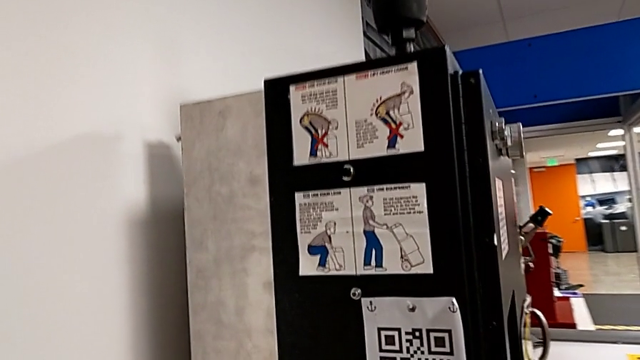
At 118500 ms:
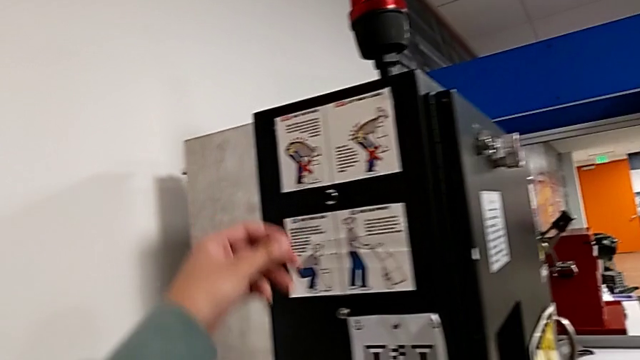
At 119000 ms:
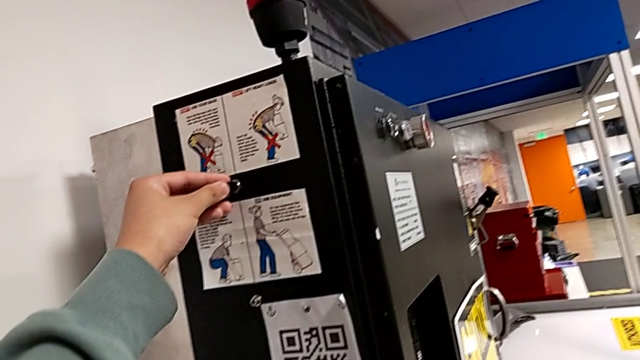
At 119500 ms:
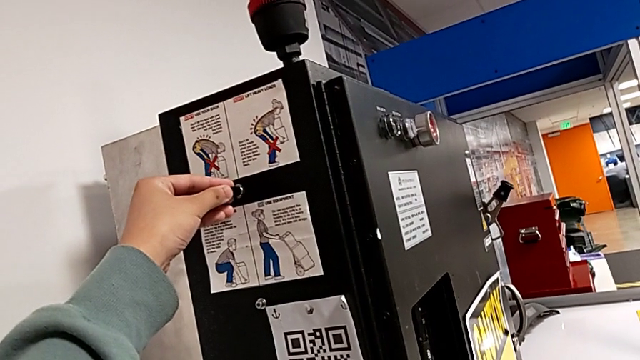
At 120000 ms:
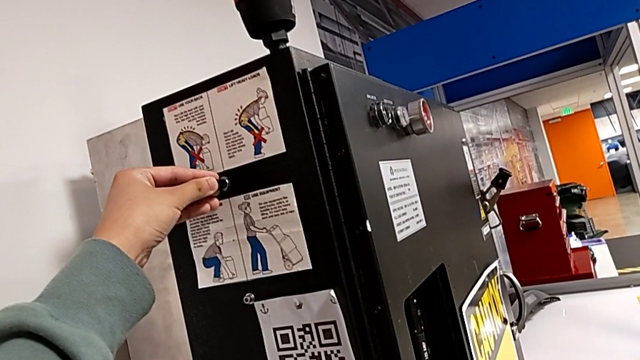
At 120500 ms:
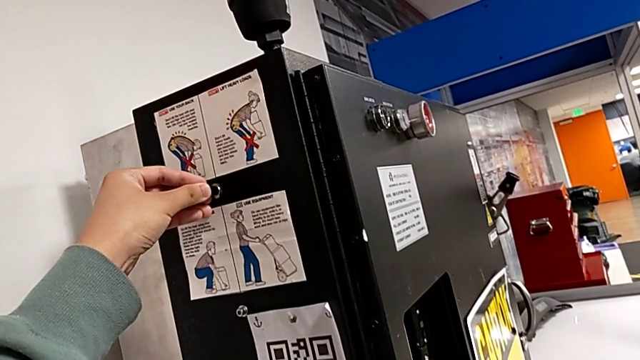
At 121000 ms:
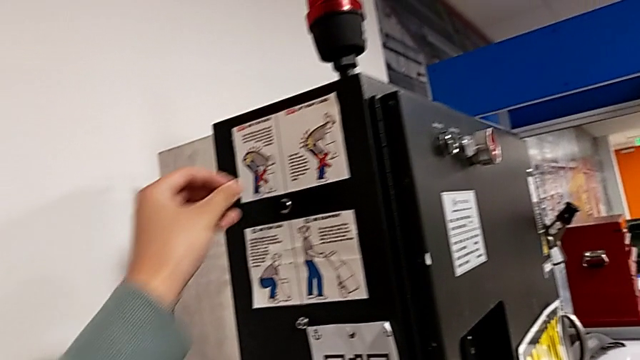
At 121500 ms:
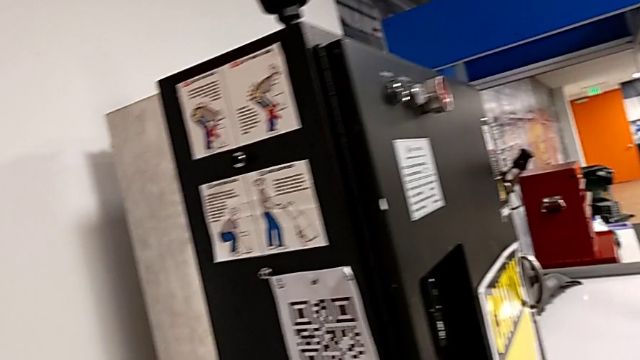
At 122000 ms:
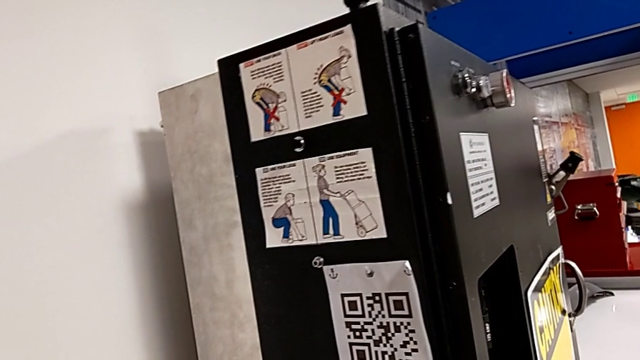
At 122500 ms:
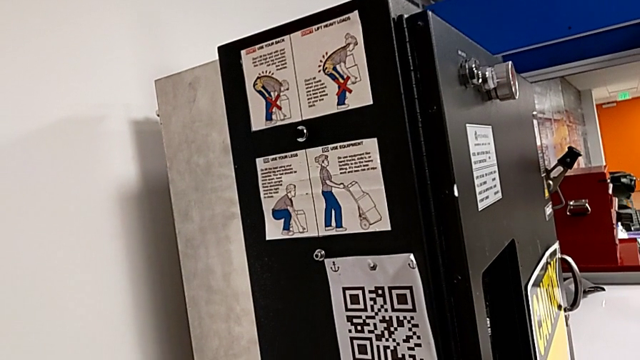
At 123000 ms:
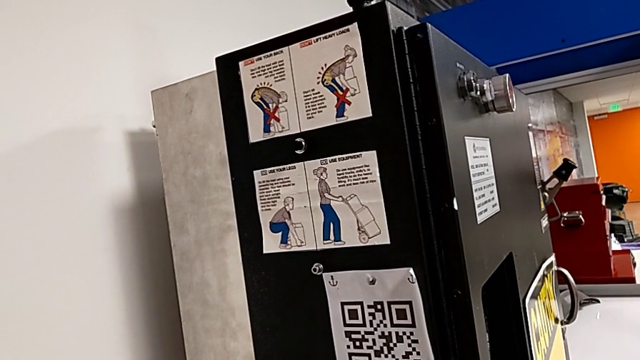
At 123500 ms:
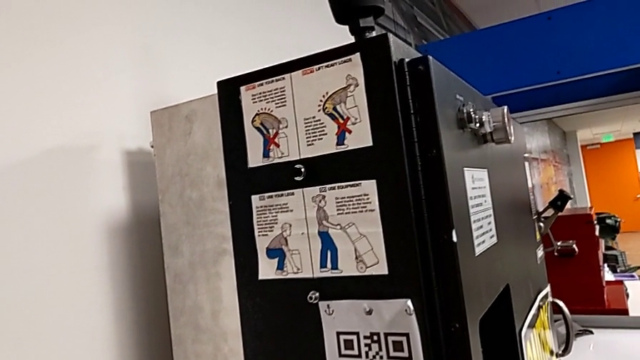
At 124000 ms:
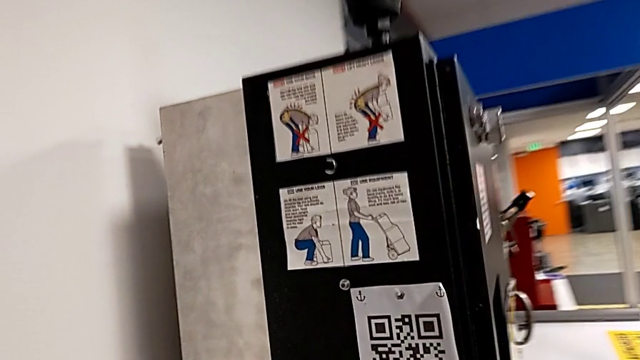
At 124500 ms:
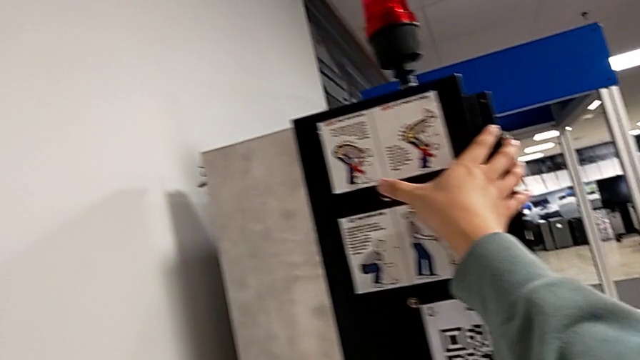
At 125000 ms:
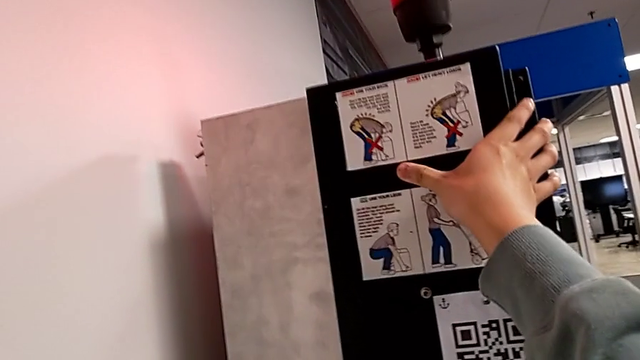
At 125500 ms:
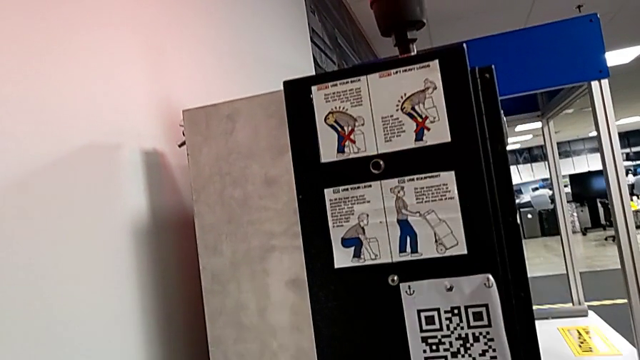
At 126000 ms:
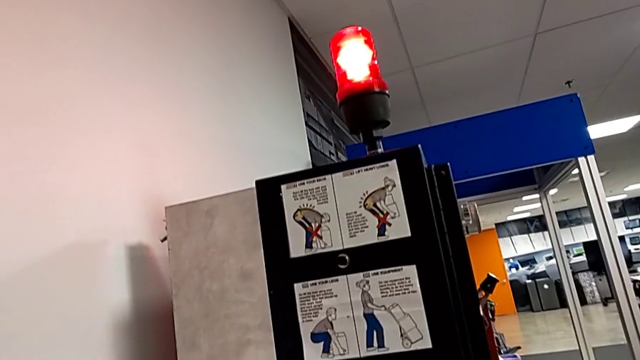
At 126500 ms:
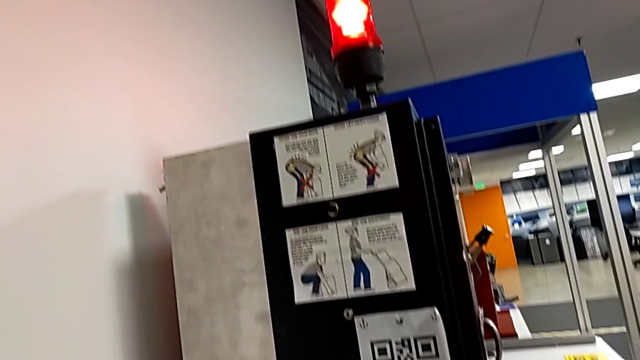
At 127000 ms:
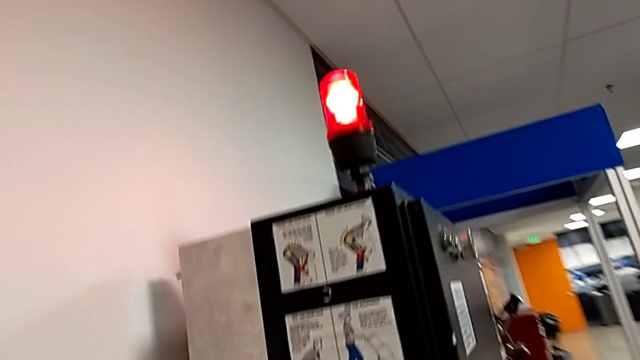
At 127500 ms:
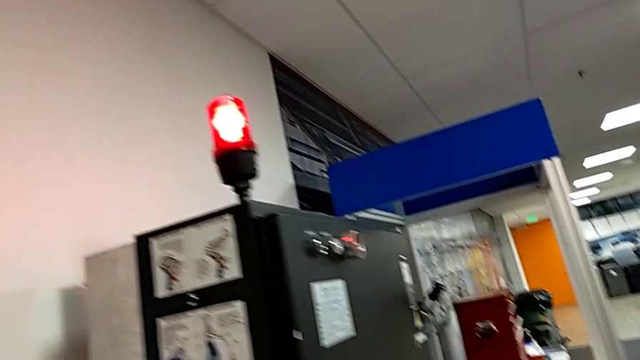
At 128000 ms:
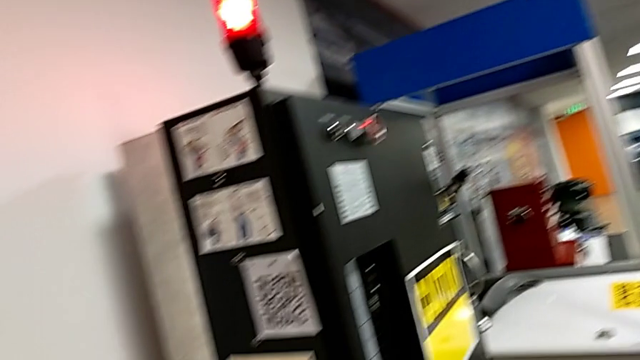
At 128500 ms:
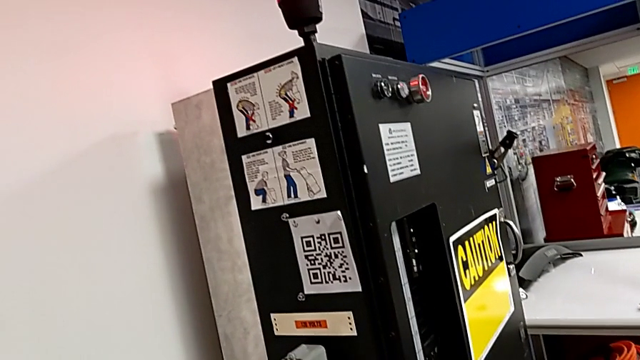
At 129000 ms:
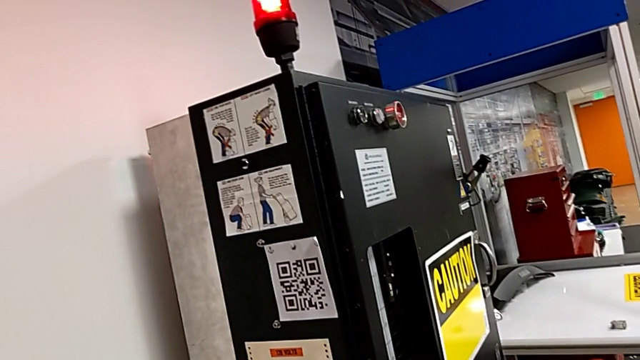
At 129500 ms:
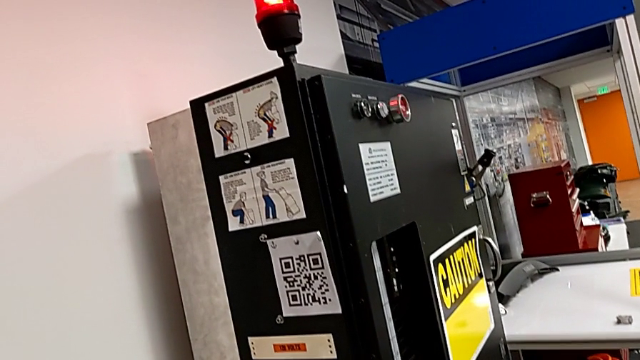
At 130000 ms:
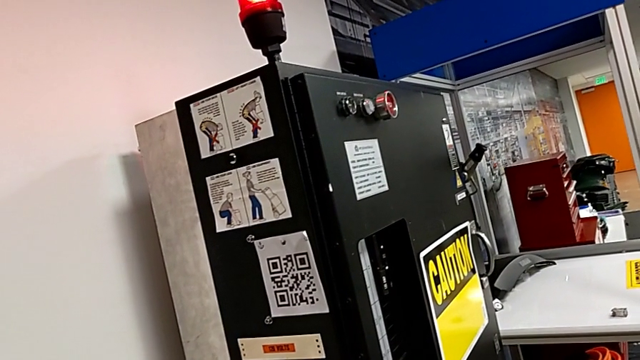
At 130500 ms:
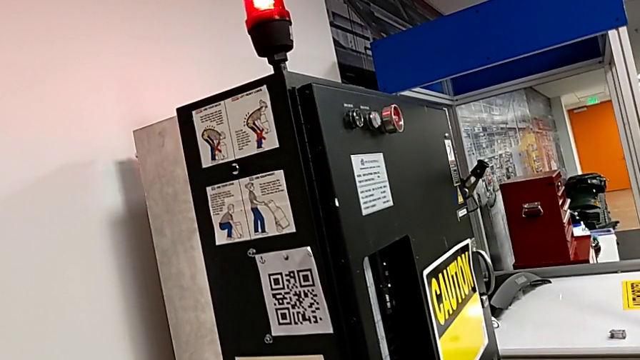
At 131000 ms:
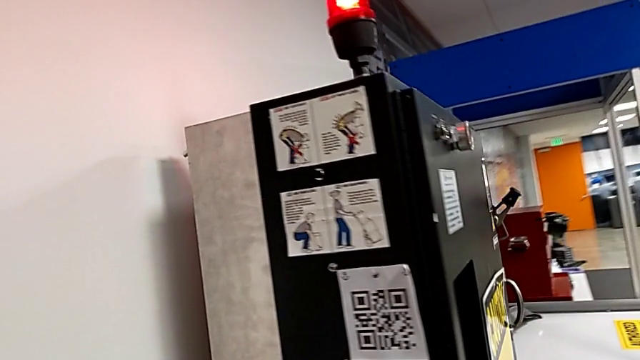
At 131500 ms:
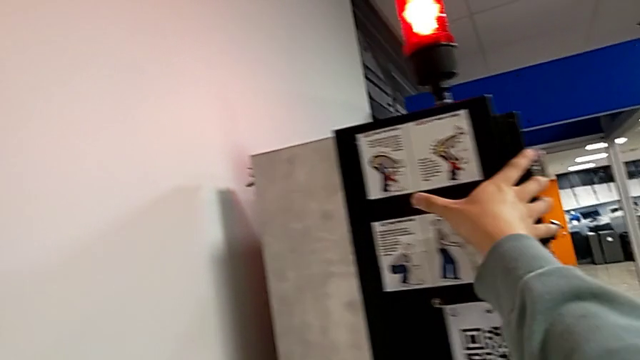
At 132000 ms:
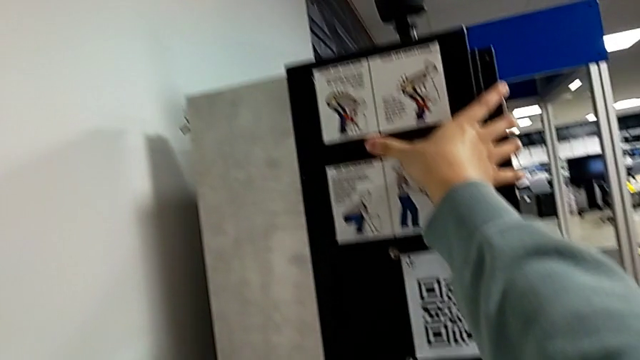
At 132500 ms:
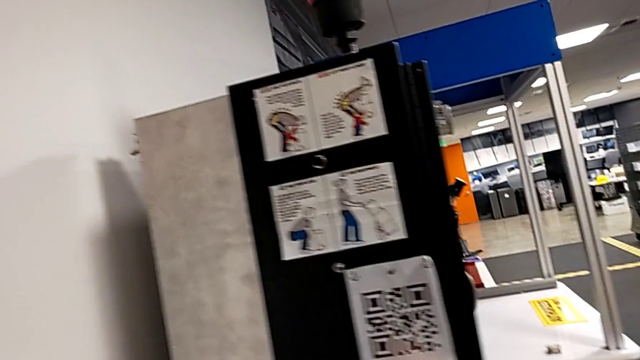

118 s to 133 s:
The camera wearer is resetting the circuit breaker panel. They wrongly click the reset button and click it twice.

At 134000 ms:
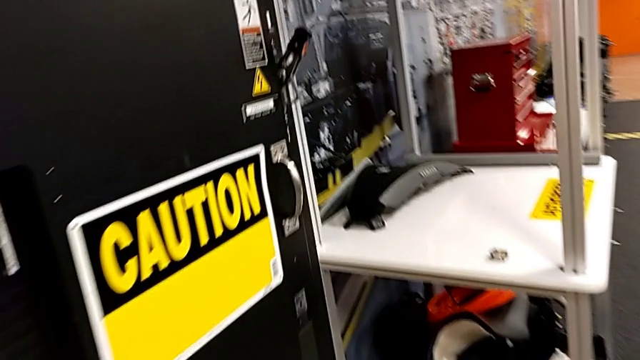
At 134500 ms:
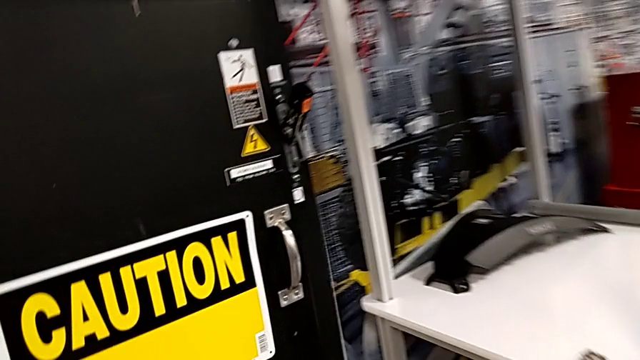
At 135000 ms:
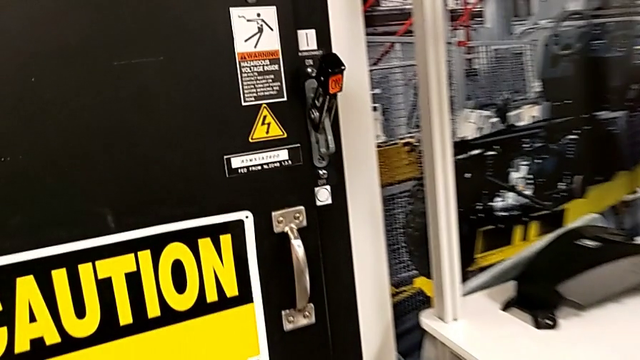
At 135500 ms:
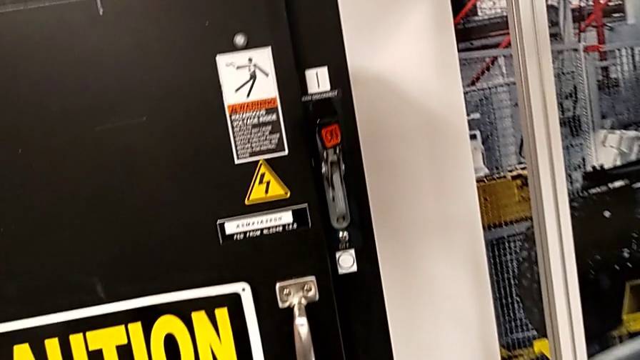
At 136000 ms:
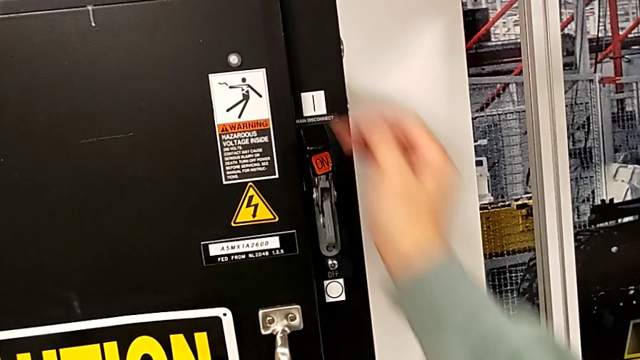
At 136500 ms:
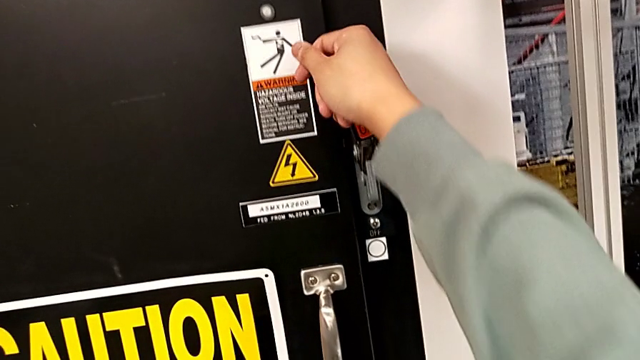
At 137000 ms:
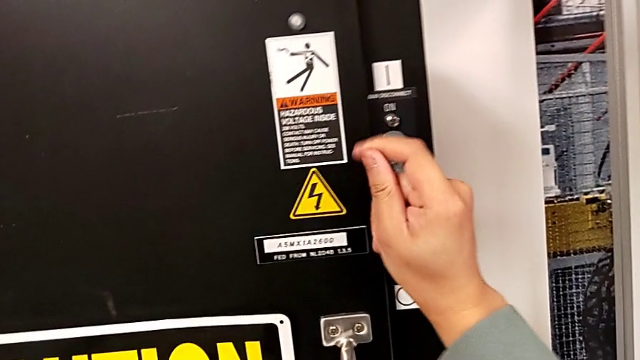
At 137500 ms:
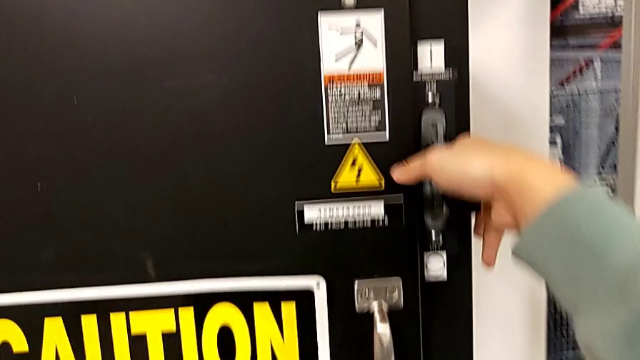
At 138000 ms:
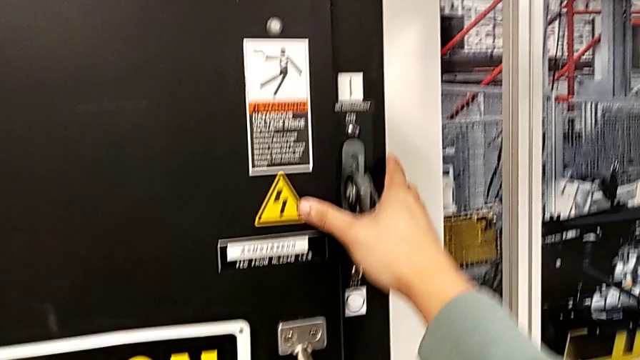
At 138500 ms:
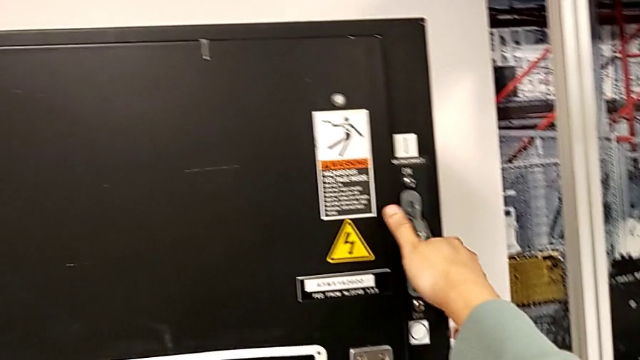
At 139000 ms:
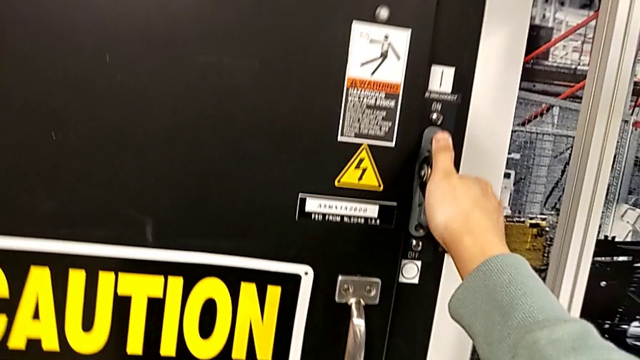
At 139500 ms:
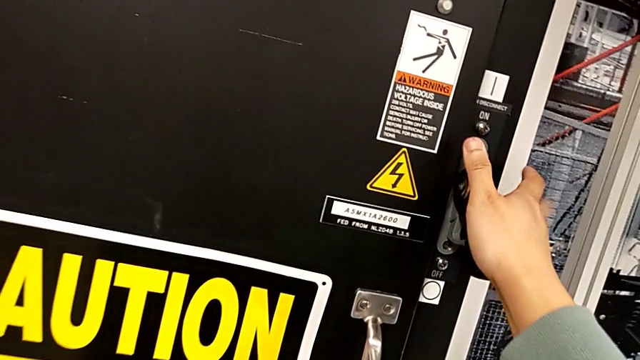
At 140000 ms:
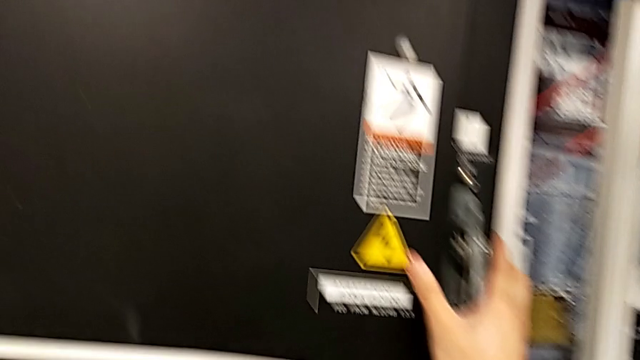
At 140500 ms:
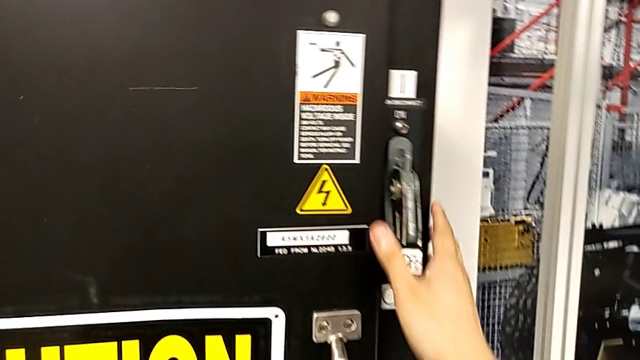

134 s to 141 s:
The camera wearer turns off the main power. They push the lever.
